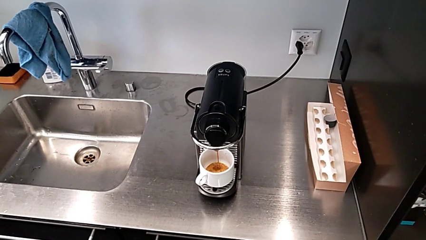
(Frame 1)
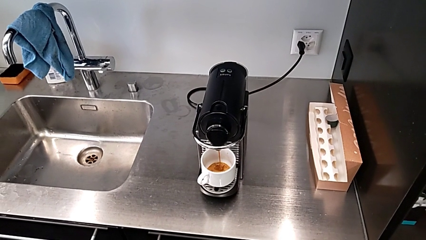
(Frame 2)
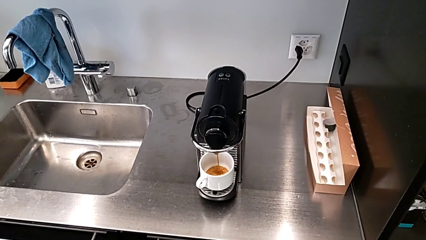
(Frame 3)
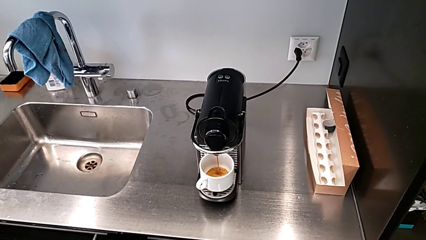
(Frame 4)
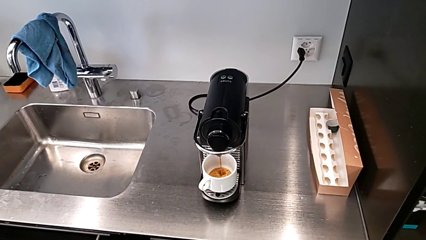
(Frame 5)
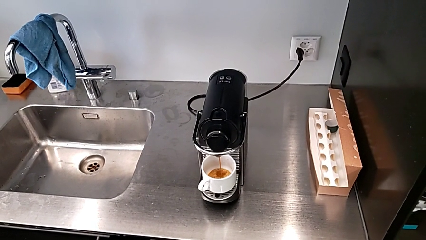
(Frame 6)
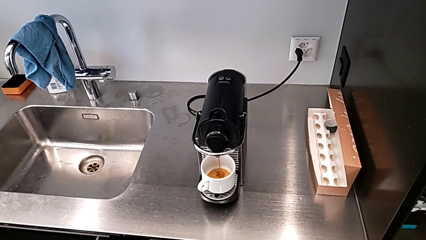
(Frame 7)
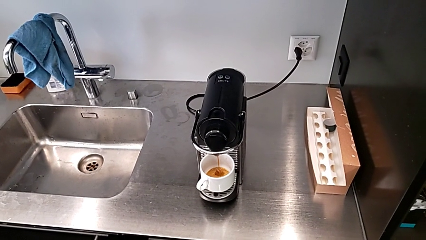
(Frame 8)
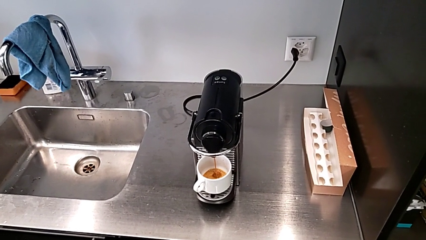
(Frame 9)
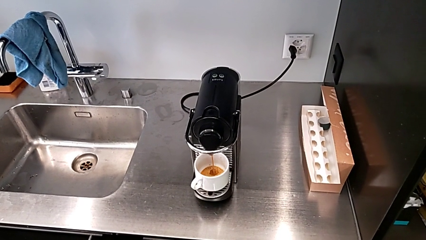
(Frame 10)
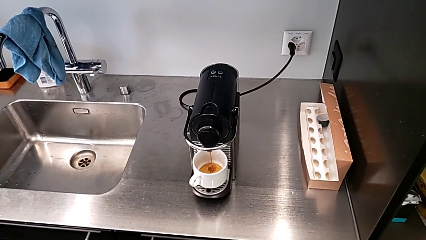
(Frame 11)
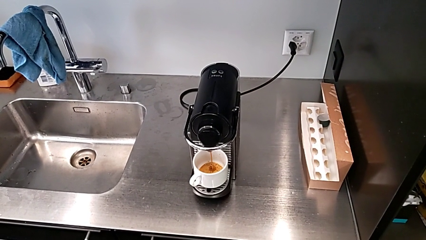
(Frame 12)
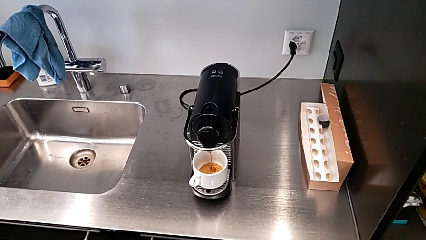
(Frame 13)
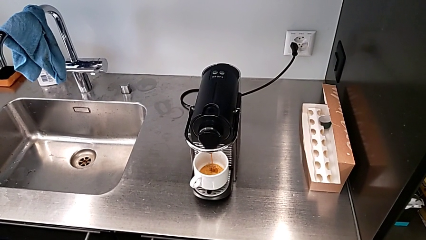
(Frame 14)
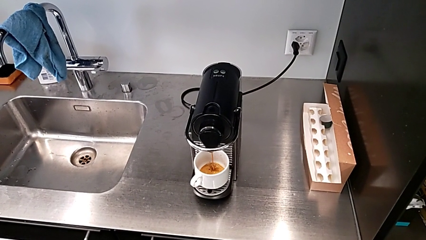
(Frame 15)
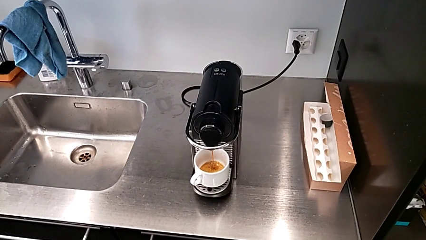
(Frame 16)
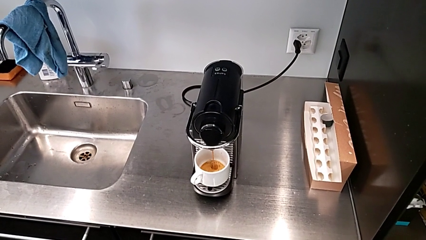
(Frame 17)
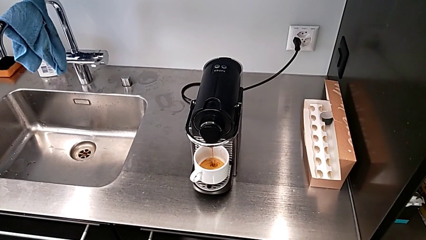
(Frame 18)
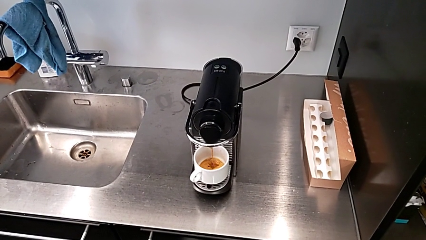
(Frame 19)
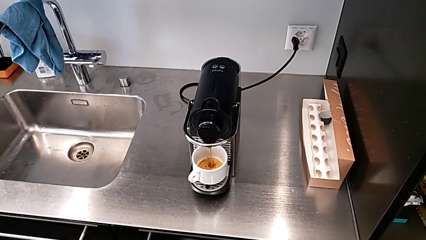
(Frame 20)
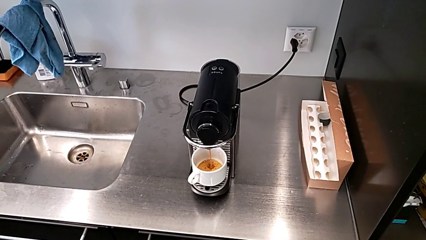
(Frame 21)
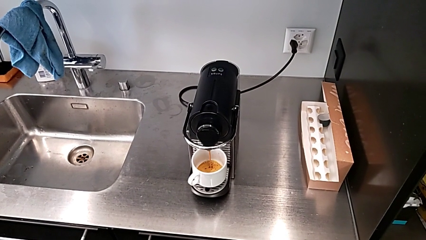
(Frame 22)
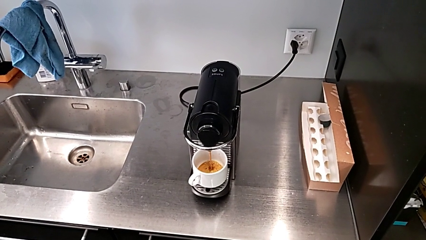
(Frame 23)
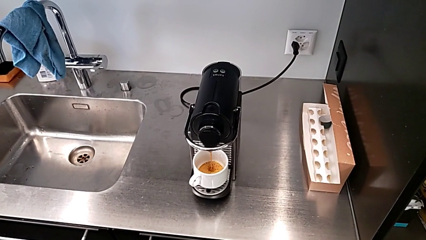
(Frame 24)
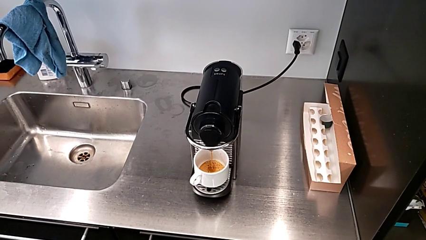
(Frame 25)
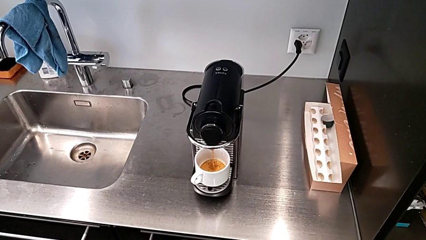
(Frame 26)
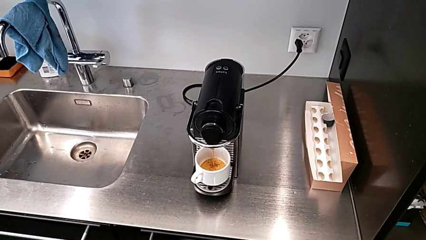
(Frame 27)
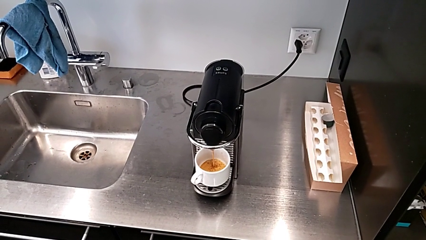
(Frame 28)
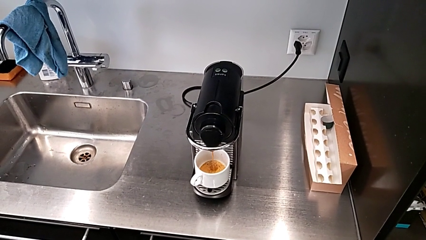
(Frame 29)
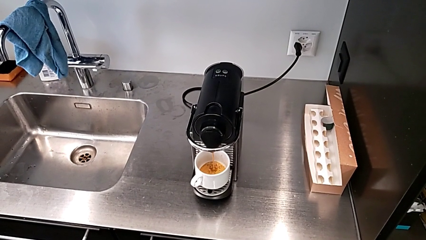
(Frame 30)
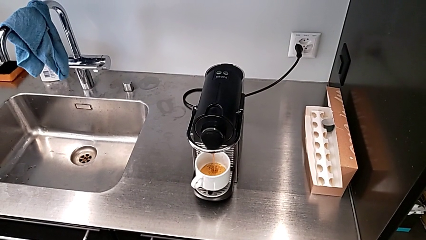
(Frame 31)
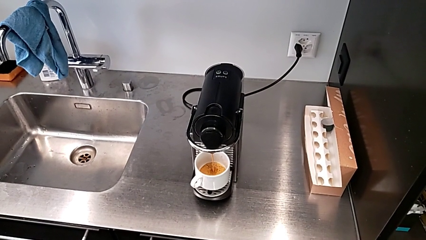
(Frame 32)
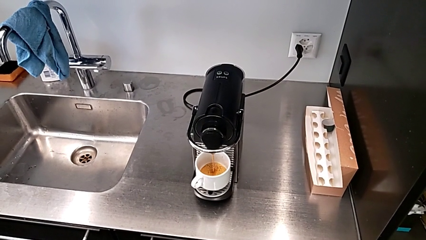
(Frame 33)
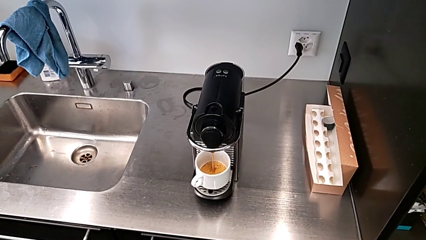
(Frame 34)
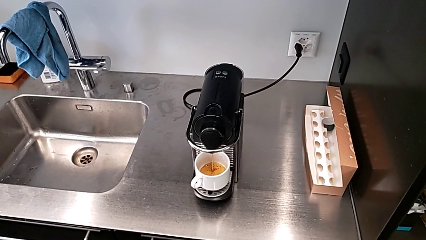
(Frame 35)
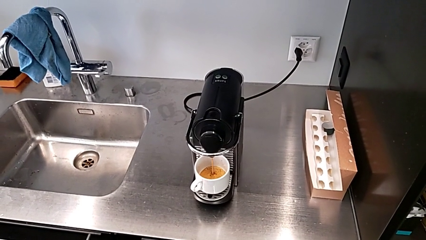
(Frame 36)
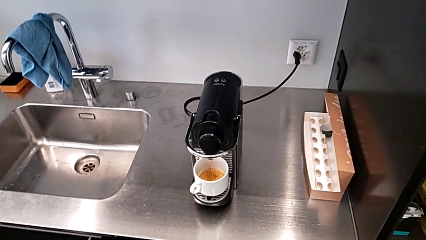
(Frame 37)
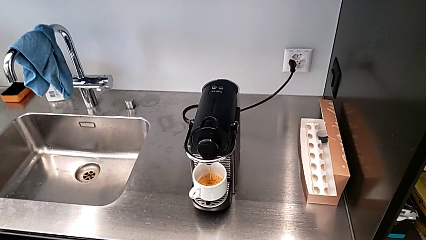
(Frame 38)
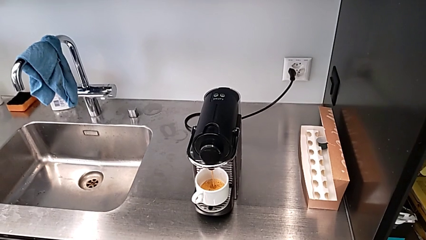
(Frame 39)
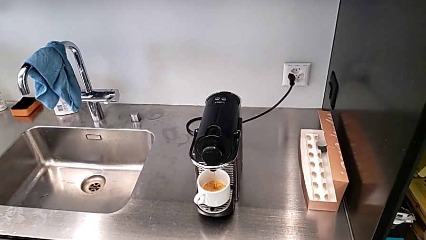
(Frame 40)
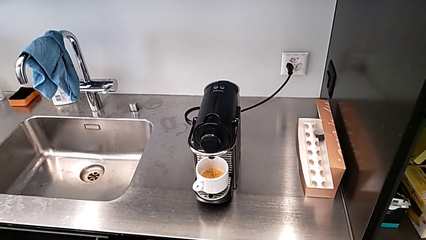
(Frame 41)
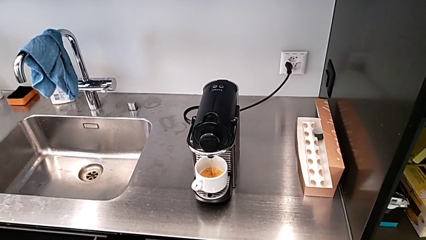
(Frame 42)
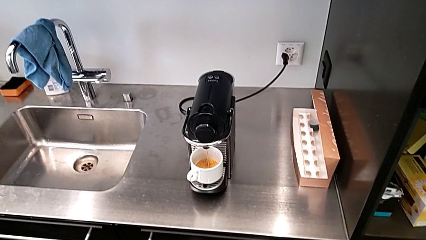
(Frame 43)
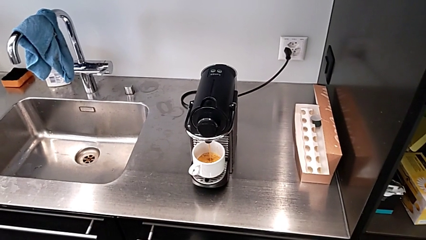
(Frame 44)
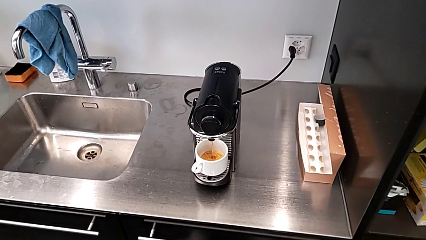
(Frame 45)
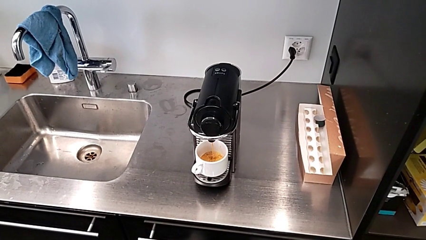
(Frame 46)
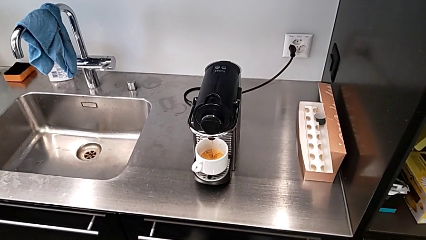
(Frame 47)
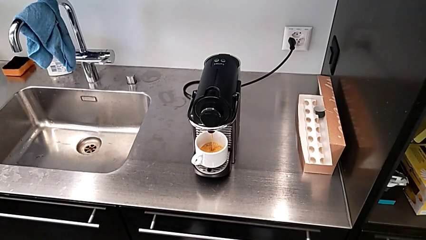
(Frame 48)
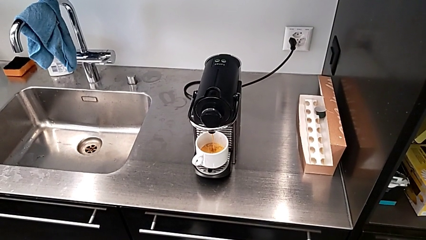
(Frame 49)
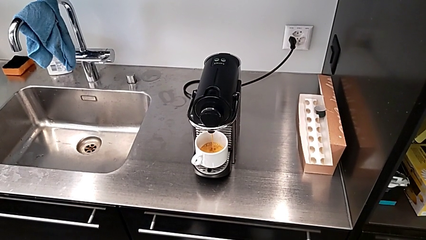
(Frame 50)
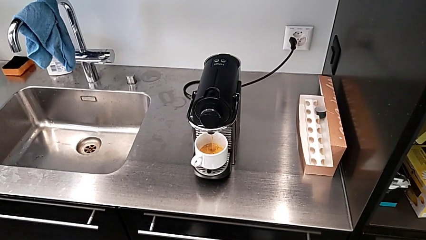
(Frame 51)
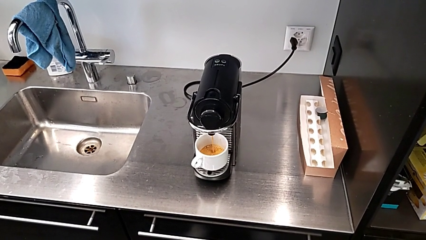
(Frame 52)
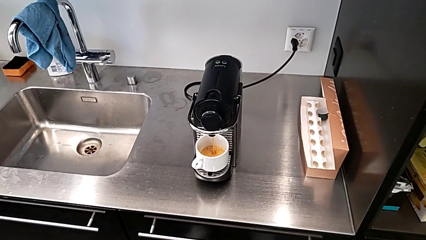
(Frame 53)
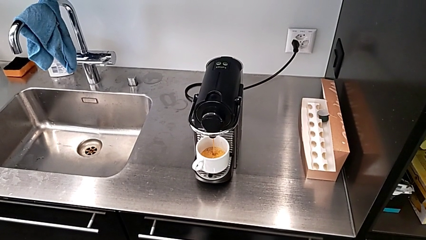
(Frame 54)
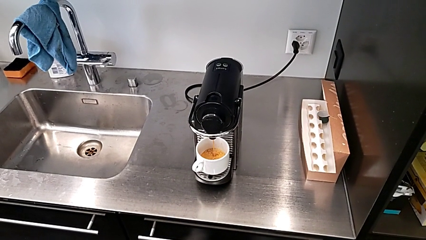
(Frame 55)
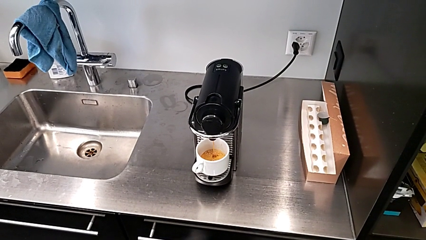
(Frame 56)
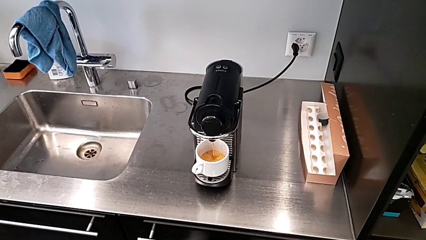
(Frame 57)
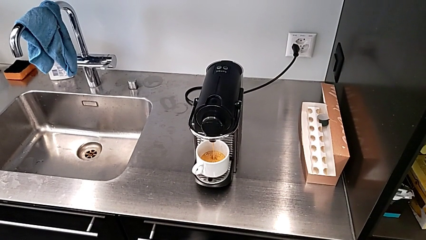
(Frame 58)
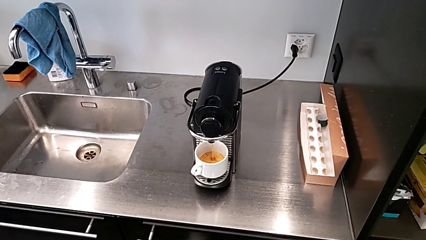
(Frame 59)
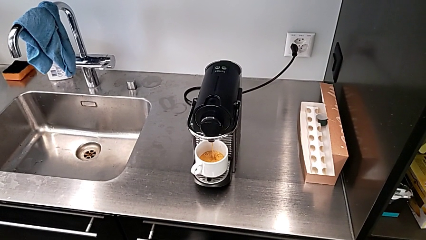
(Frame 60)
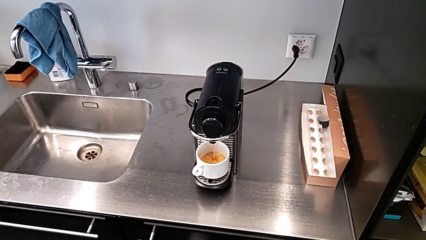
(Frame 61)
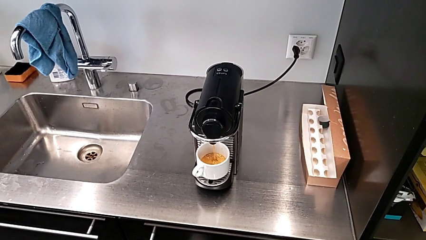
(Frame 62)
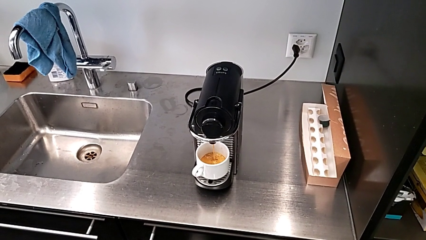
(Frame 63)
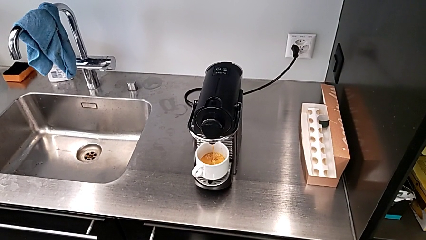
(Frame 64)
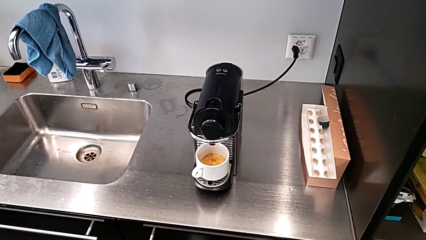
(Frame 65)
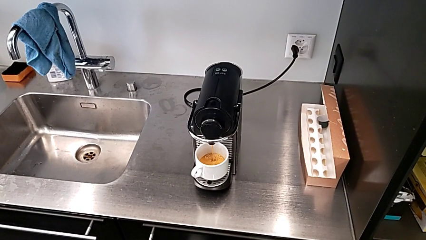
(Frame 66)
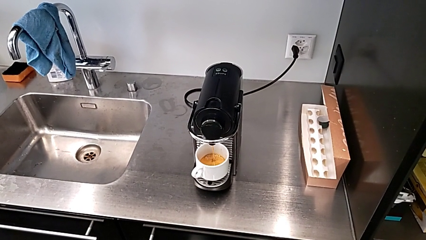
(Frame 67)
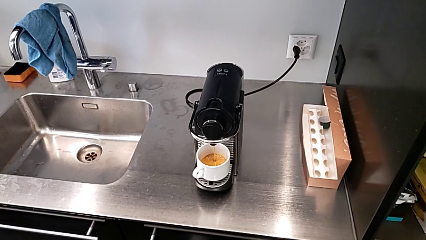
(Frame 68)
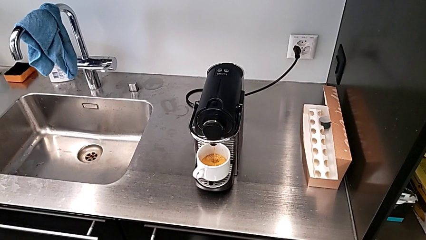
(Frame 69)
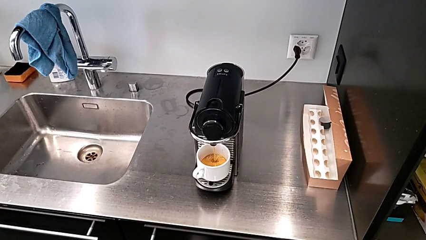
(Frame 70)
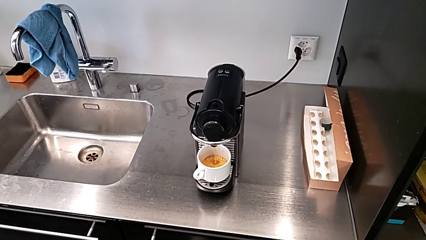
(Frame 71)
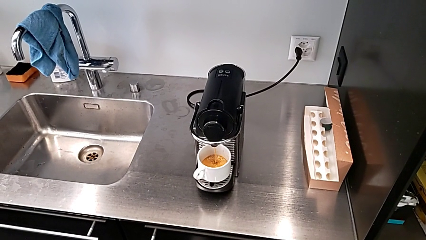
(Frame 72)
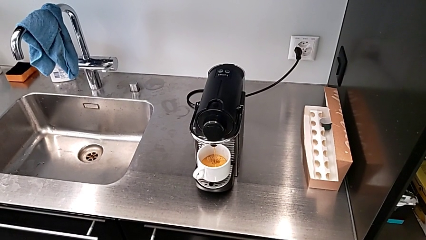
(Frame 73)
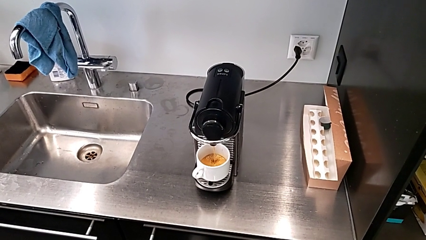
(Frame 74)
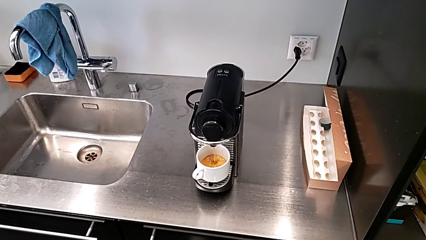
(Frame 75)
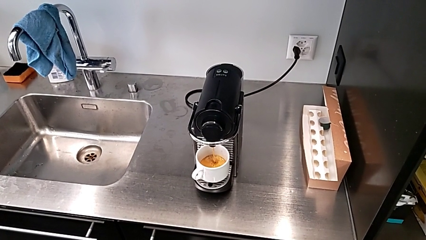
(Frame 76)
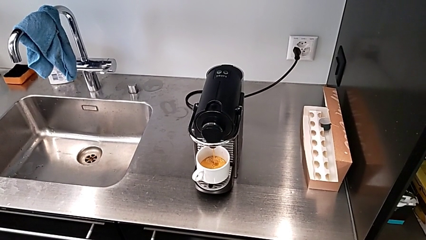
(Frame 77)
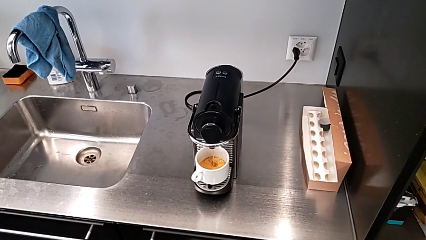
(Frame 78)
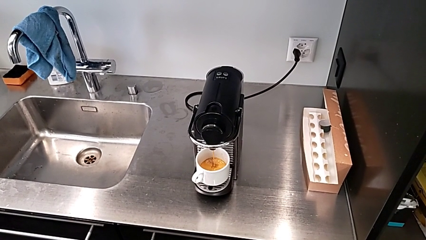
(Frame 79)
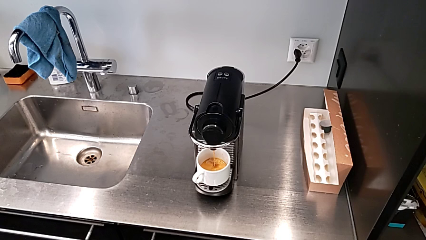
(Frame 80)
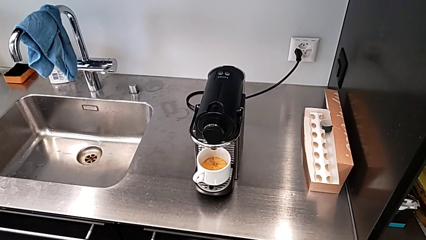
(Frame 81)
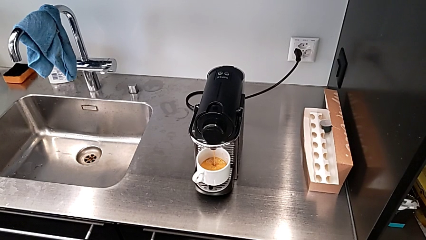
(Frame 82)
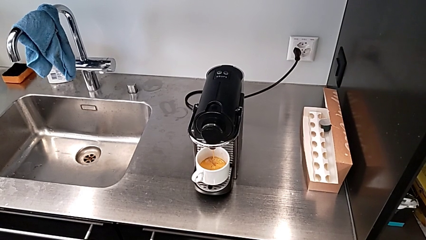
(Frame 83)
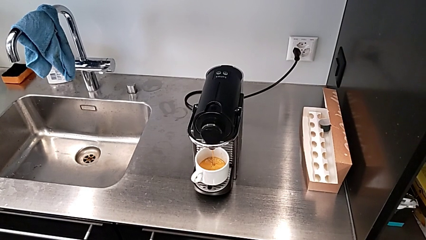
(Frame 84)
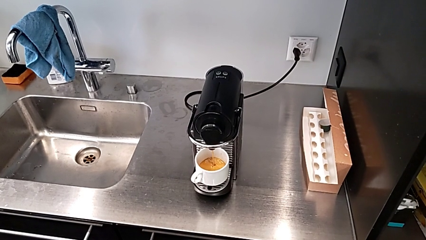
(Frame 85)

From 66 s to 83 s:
The camera wearer is making a cup of coffee. They begin to load the coffee with the right hand.
